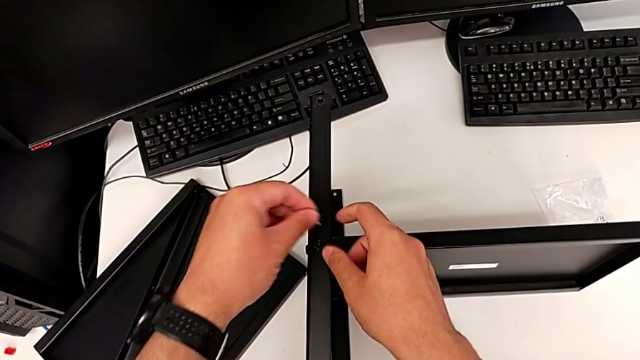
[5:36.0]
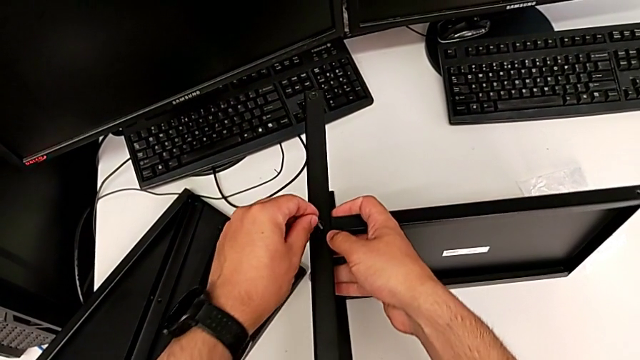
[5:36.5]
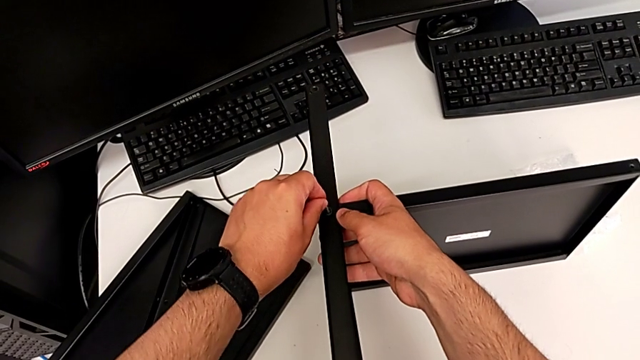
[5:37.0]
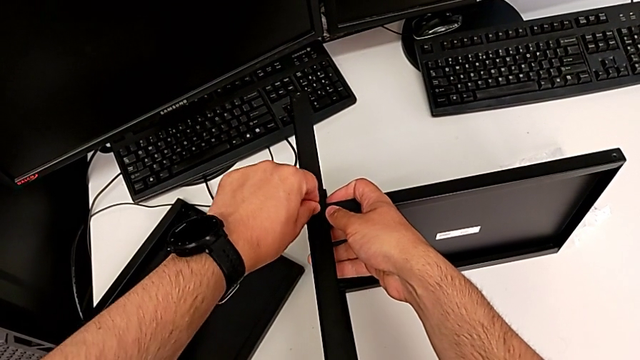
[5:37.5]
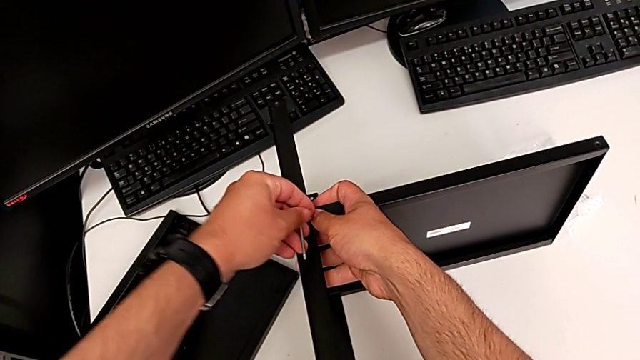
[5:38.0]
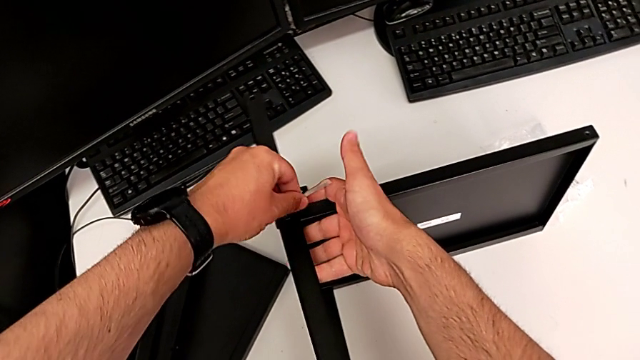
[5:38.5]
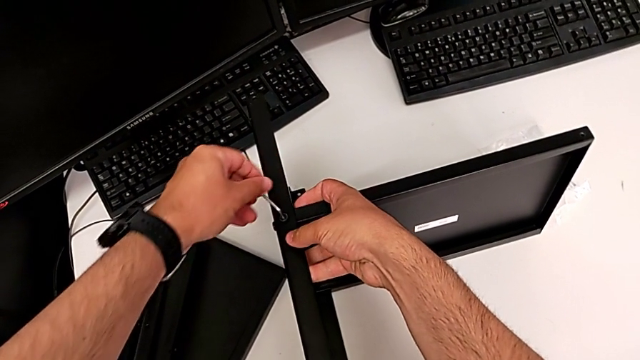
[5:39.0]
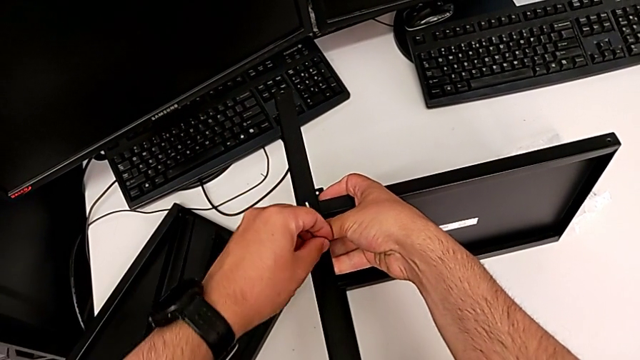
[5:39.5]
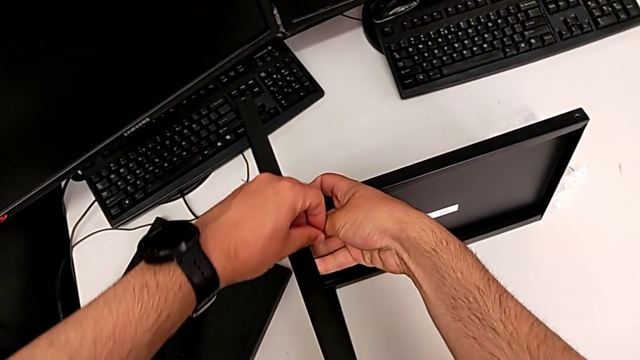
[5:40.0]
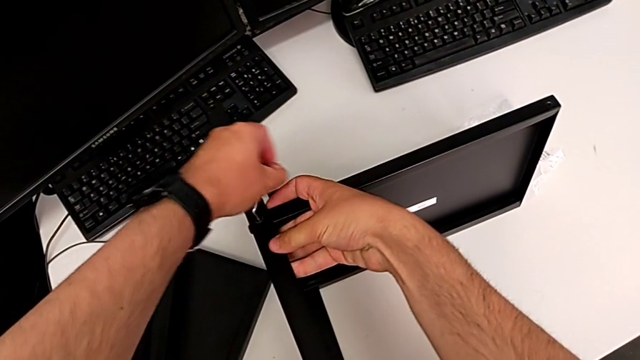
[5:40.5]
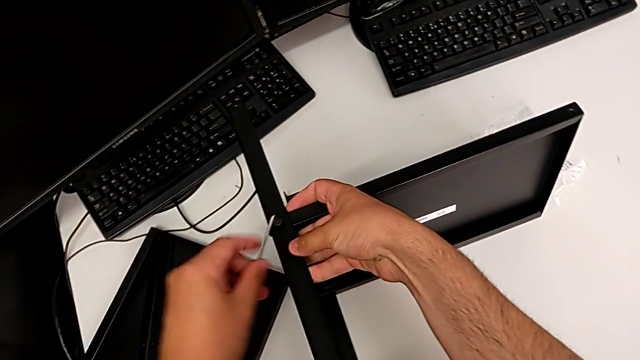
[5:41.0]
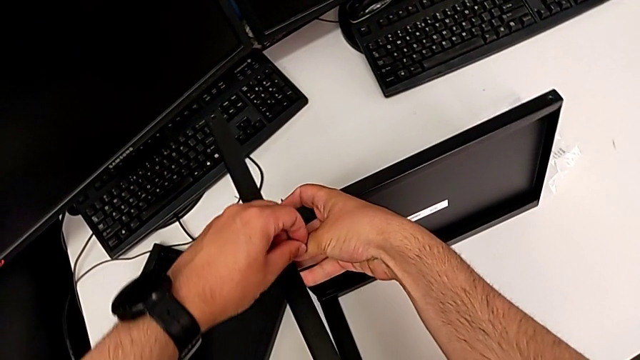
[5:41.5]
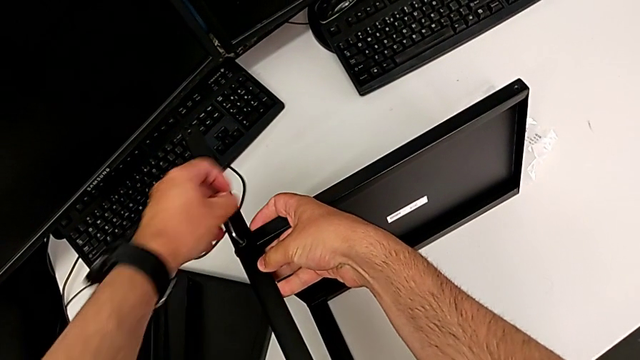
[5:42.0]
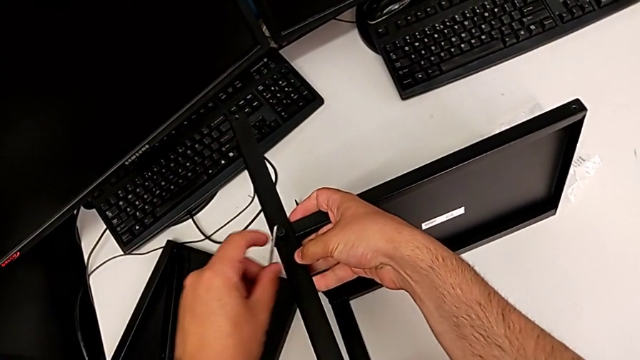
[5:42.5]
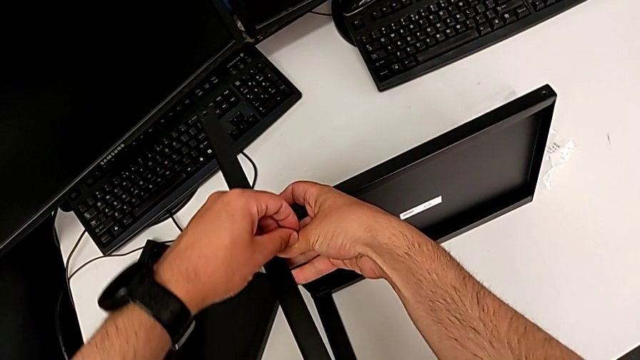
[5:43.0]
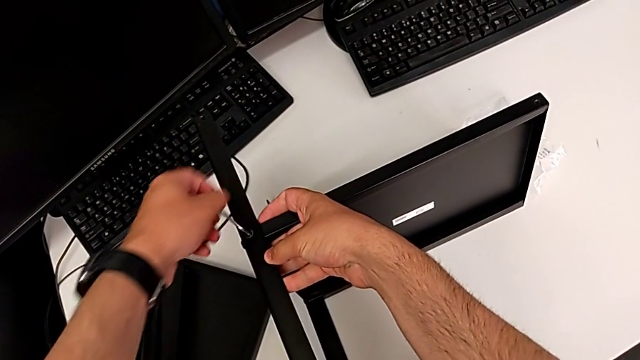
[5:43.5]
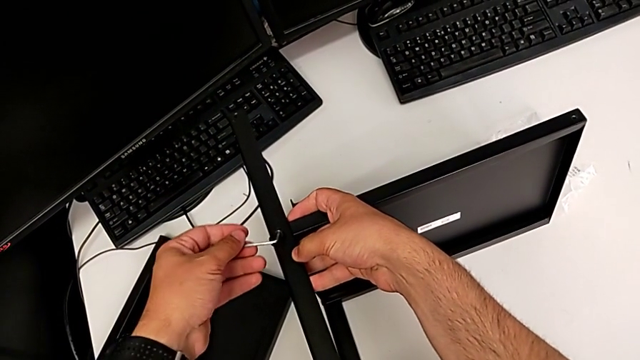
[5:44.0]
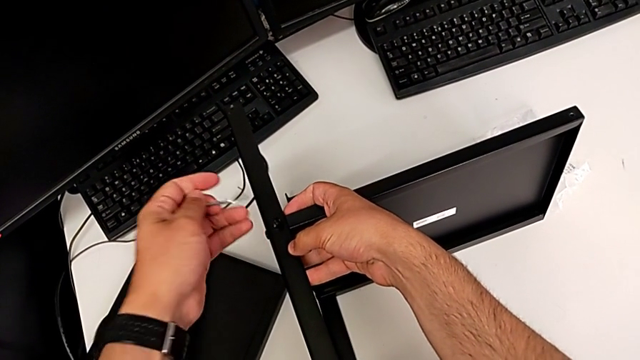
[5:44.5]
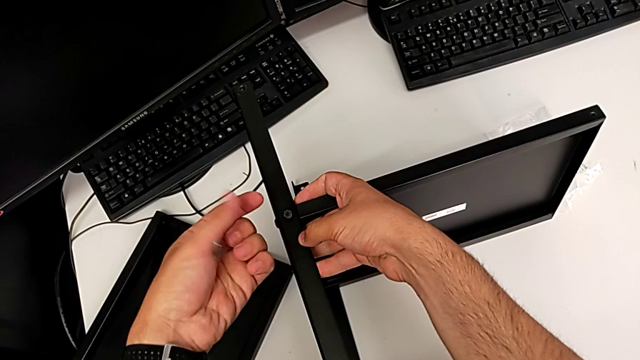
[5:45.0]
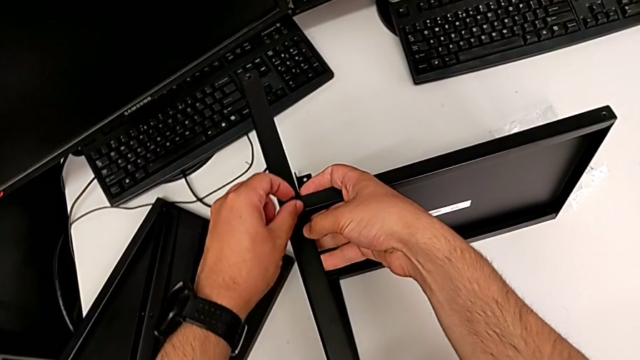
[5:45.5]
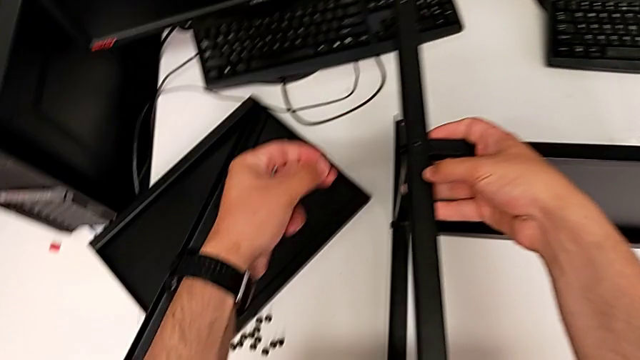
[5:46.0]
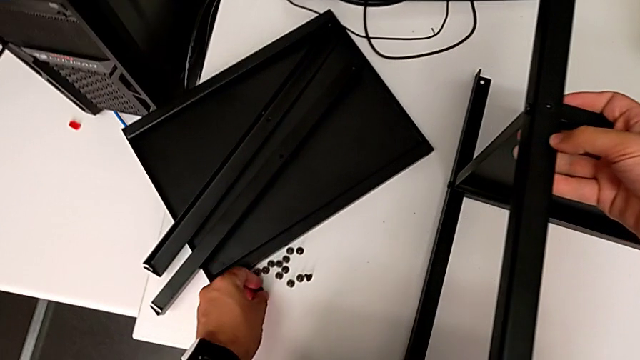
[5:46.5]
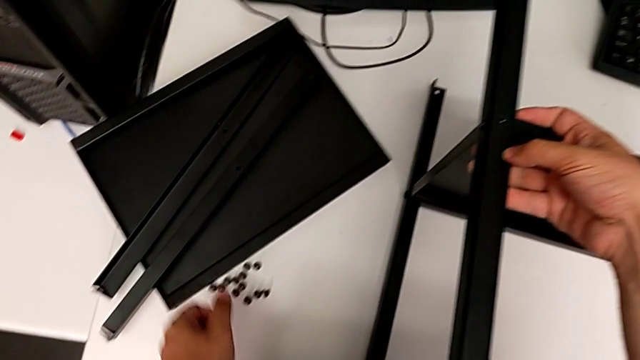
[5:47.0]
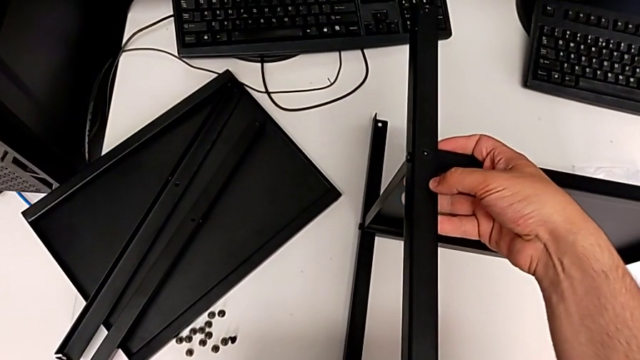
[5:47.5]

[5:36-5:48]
The camera wearer is removing the third leg from the shelf. They insert the Allen wrench, unscrew the hex socket head, withdraw the Allen wrench, disassemble the hex socket head and place it.

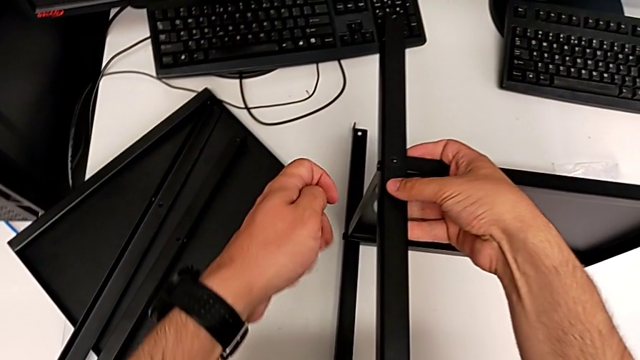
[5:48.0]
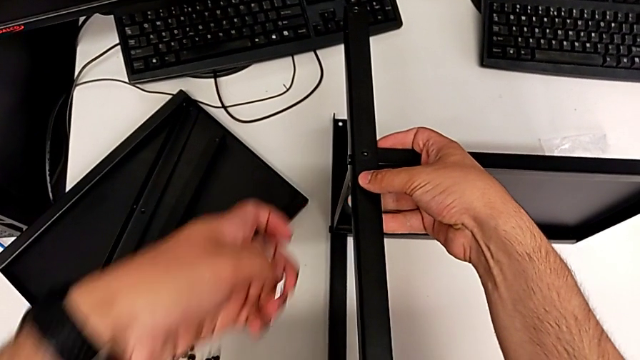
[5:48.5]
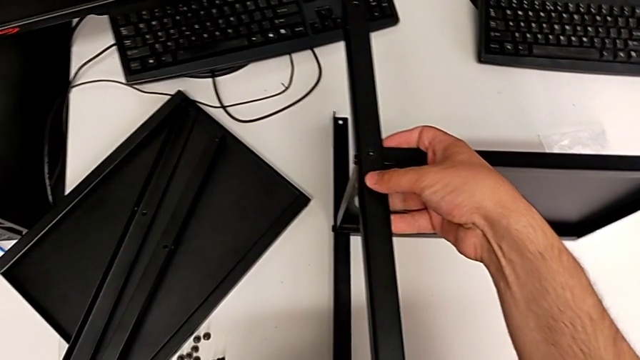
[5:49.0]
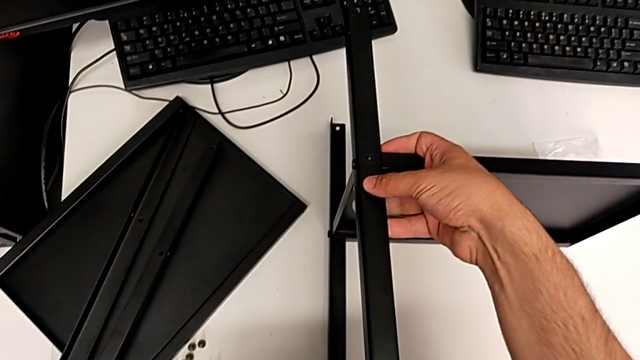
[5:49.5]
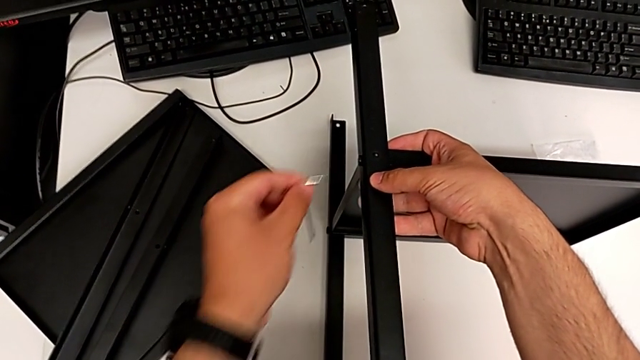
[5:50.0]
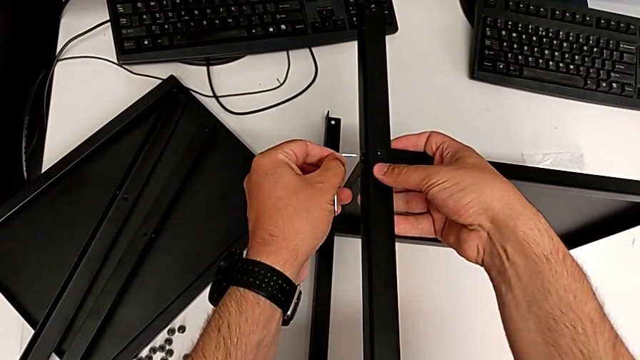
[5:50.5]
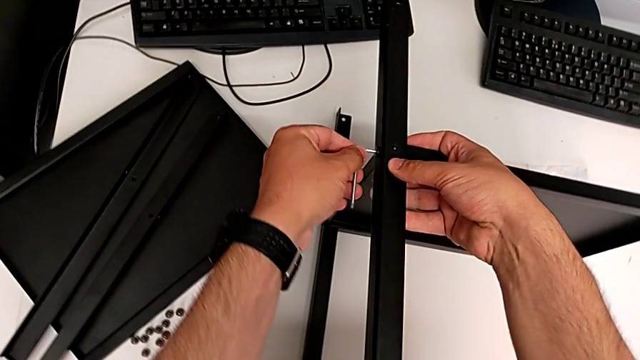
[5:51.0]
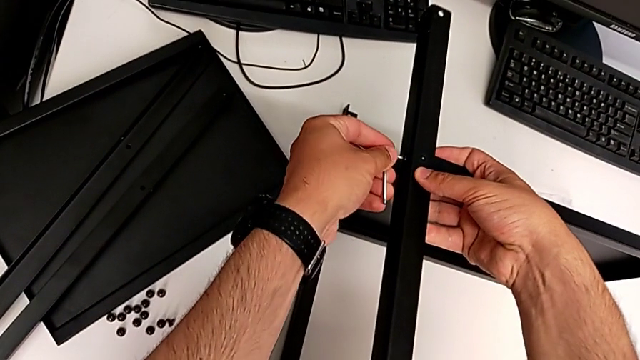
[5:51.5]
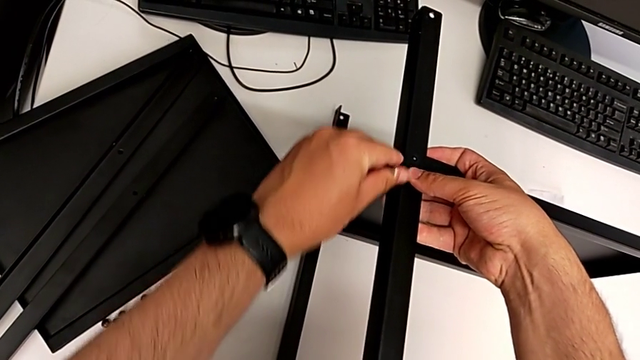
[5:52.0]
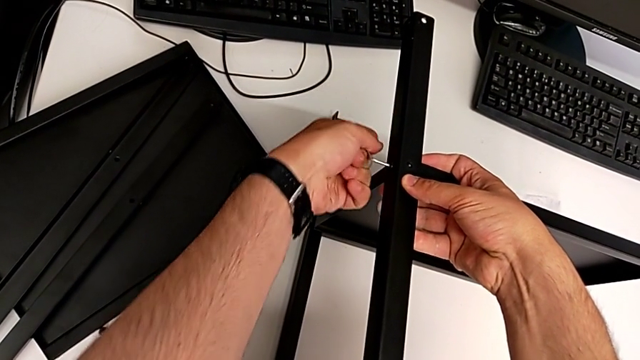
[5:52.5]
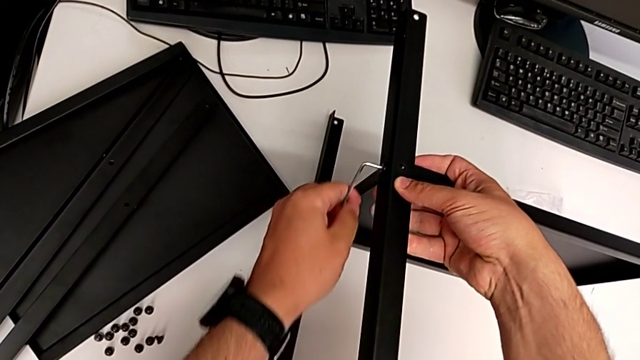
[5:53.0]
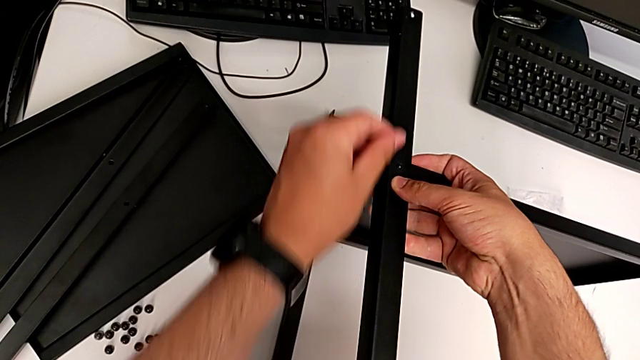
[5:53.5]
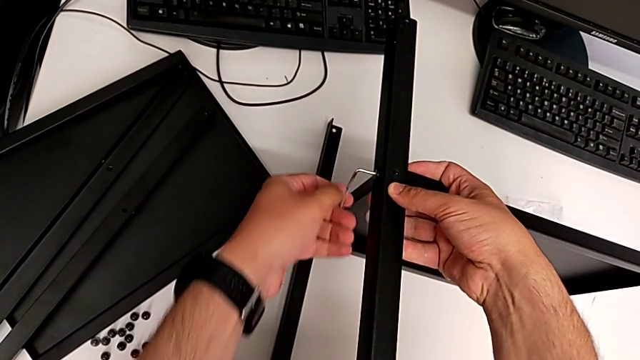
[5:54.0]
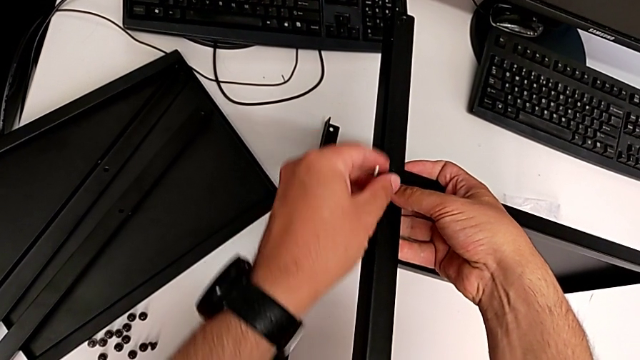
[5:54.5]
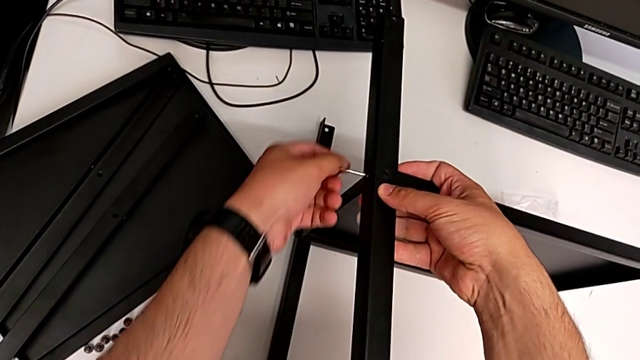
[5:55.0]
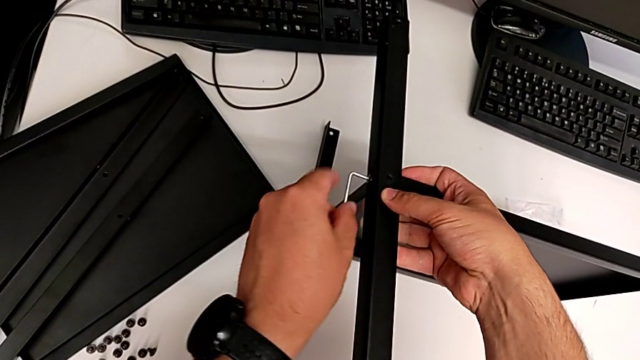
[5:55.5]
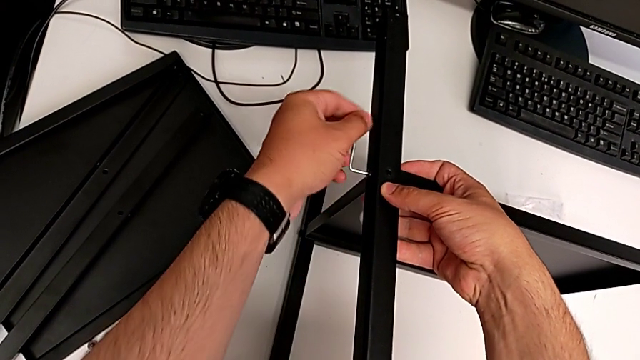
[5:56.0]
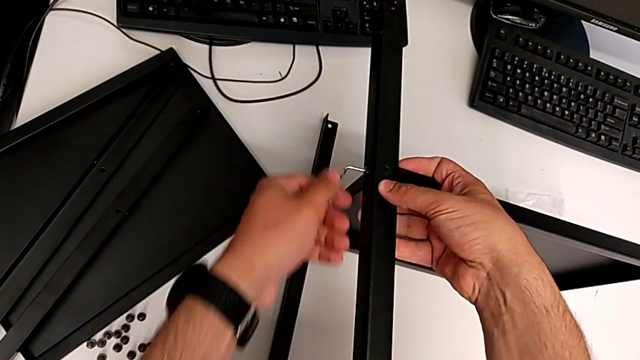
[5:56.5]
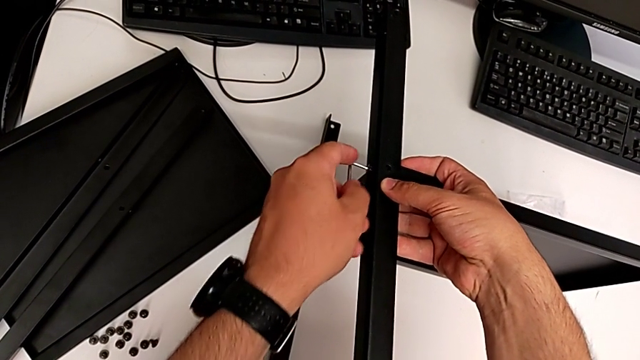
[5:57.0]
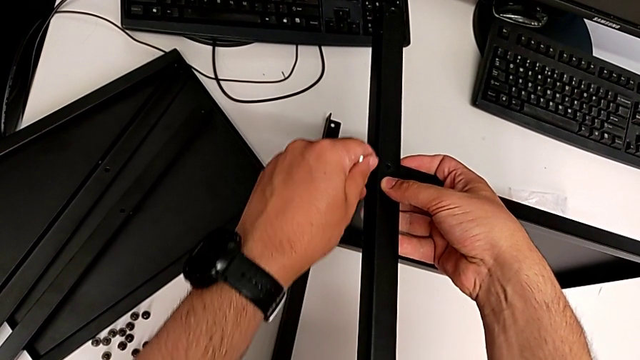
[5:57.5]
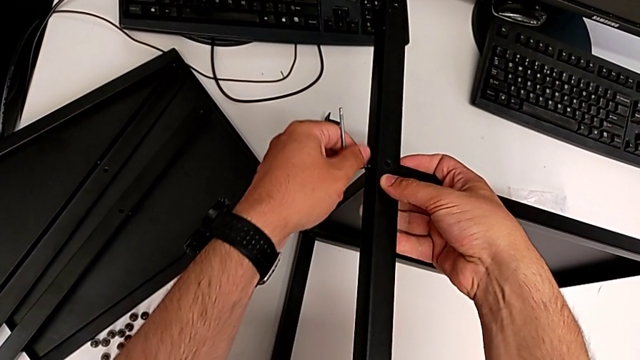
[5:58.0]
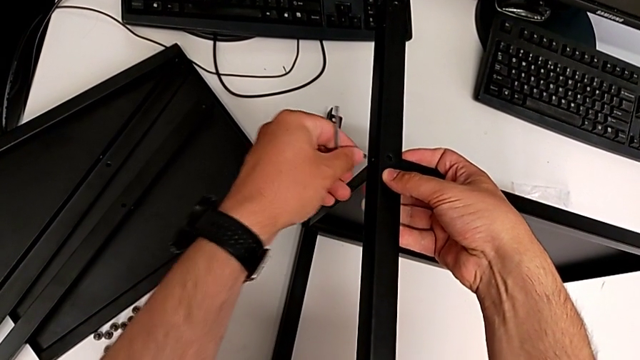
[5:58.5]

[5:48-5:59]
The camera wearer is removing the third leg from the shelf. They insert the Allen wrench, rotate it, withdraw it and disassemble the hex socket head.
